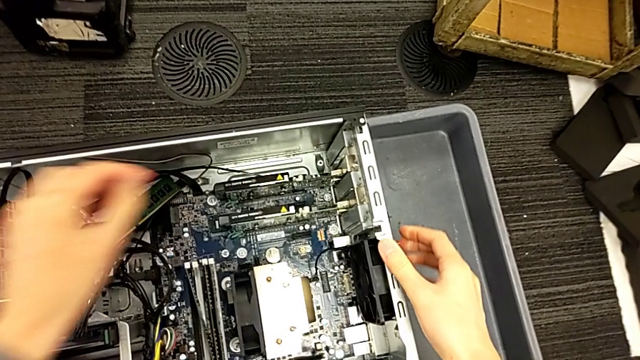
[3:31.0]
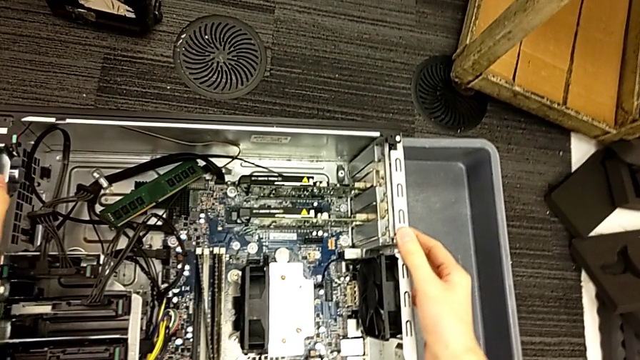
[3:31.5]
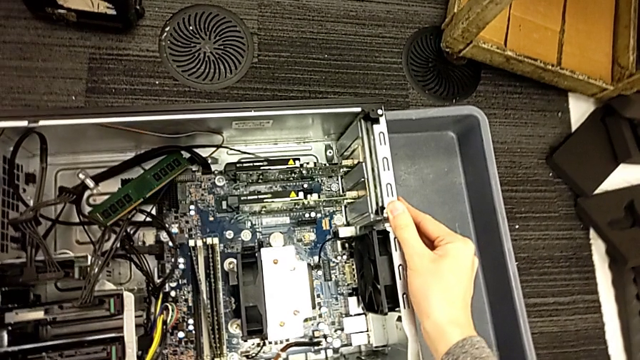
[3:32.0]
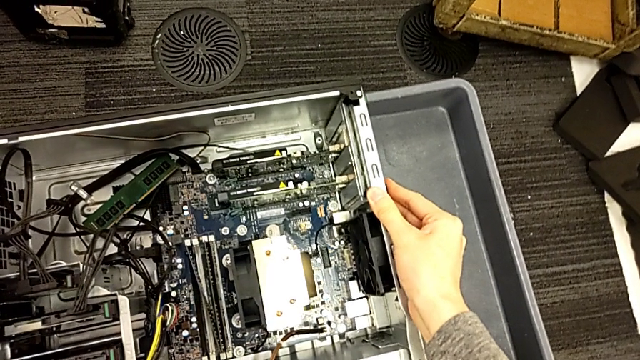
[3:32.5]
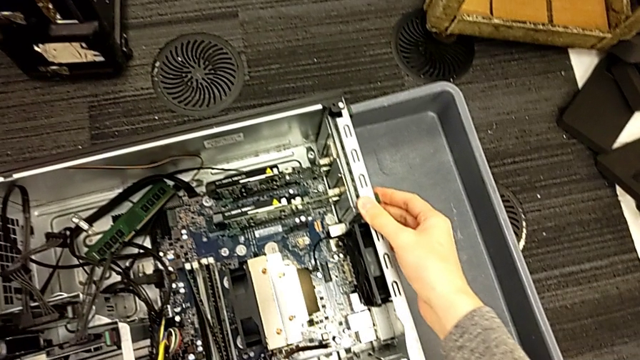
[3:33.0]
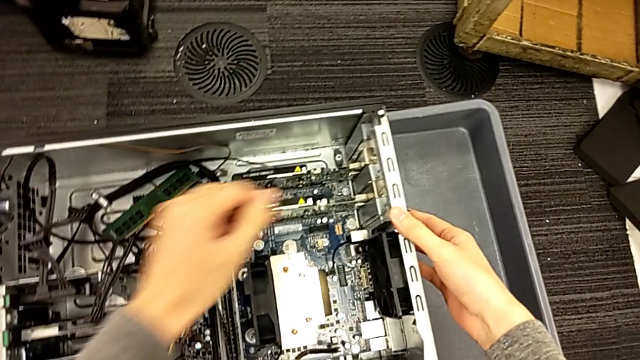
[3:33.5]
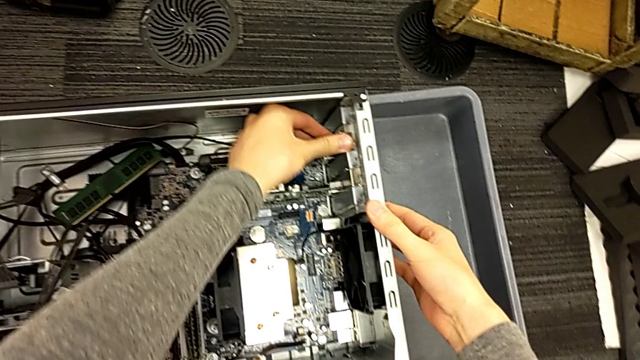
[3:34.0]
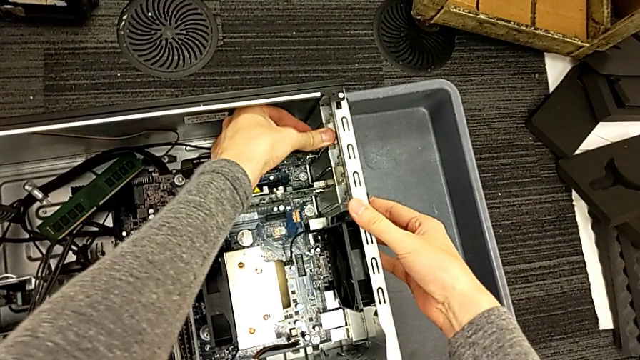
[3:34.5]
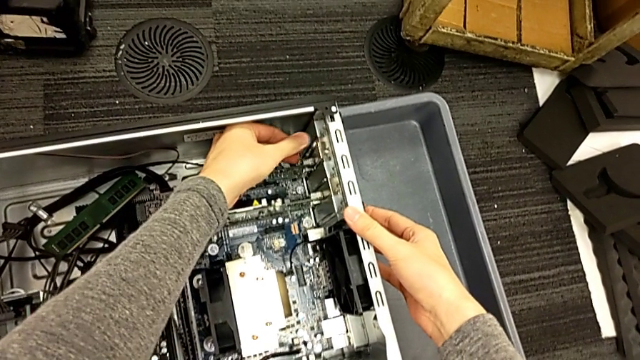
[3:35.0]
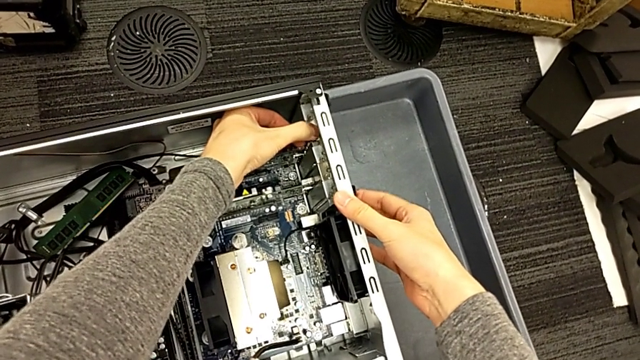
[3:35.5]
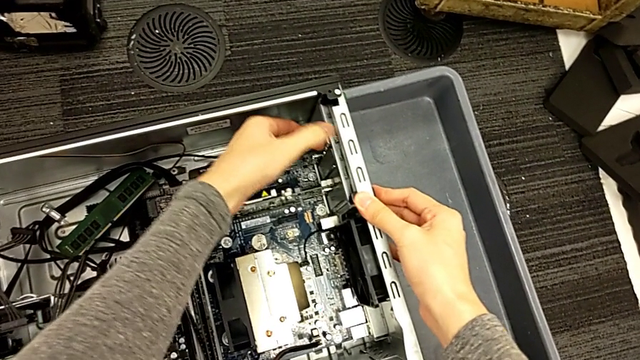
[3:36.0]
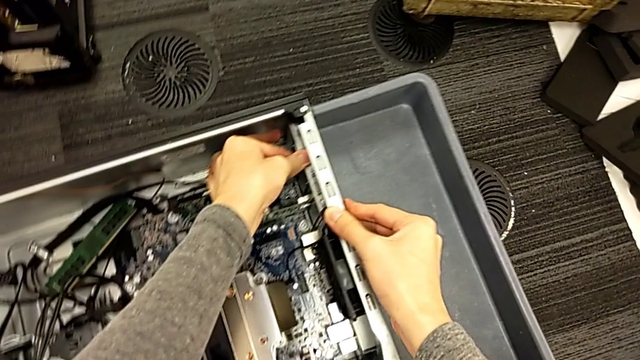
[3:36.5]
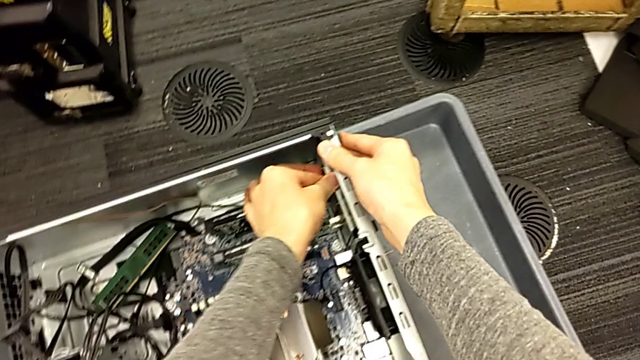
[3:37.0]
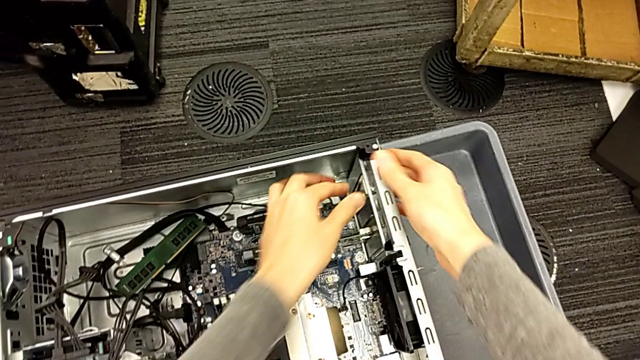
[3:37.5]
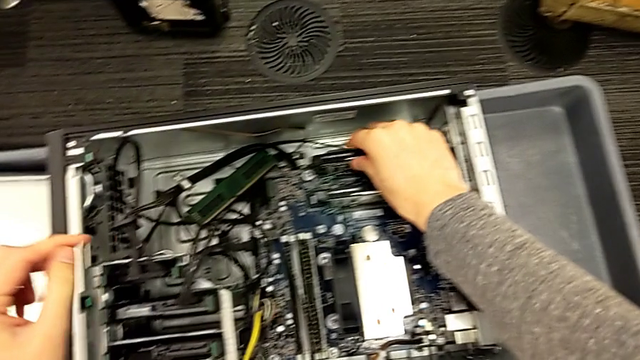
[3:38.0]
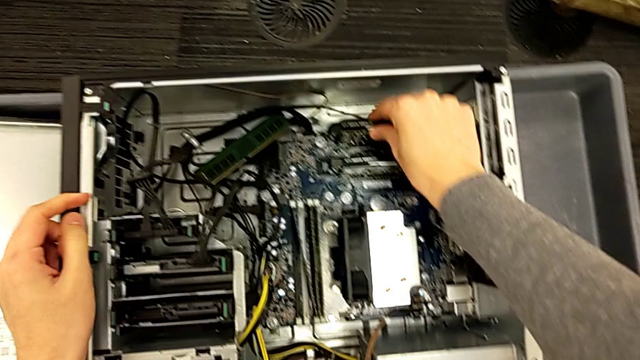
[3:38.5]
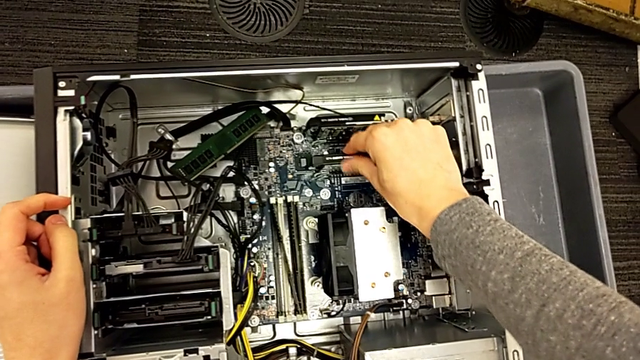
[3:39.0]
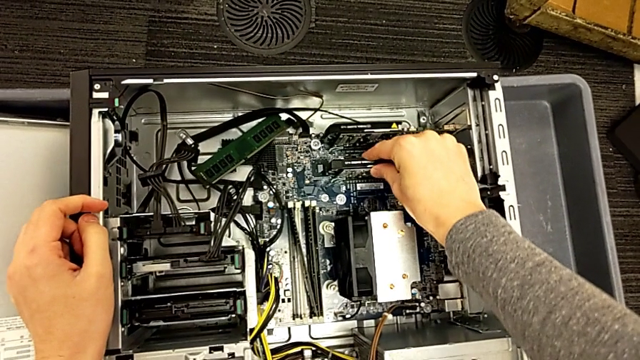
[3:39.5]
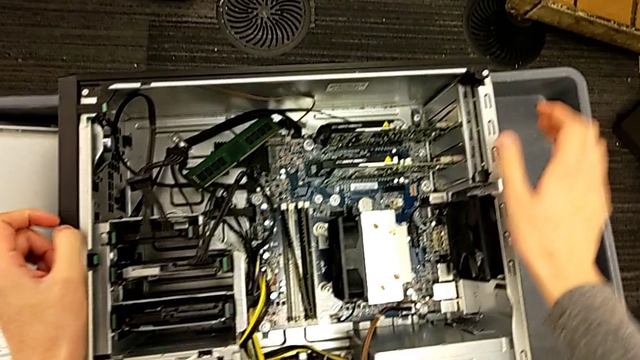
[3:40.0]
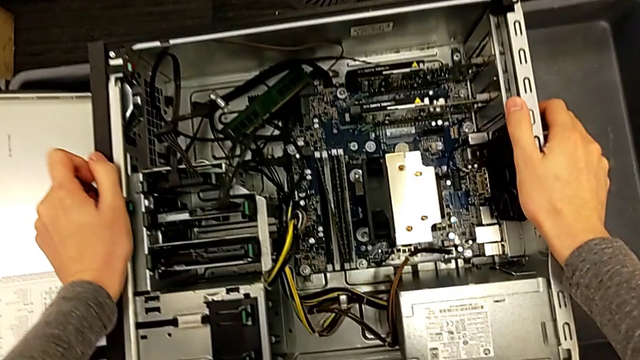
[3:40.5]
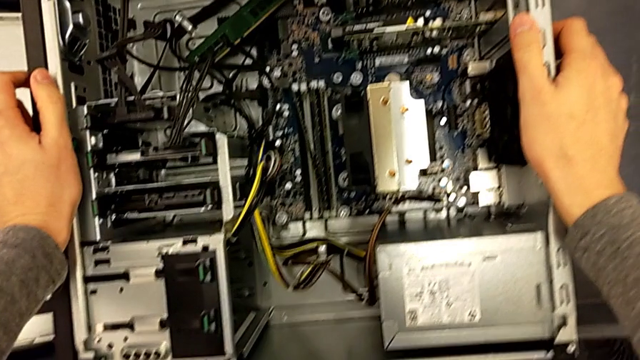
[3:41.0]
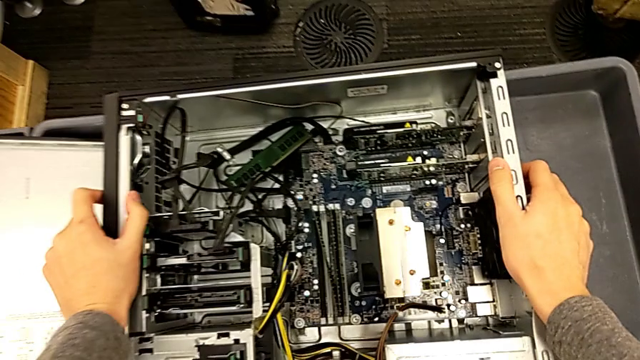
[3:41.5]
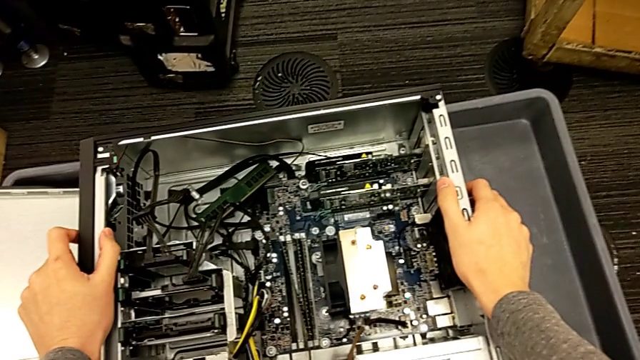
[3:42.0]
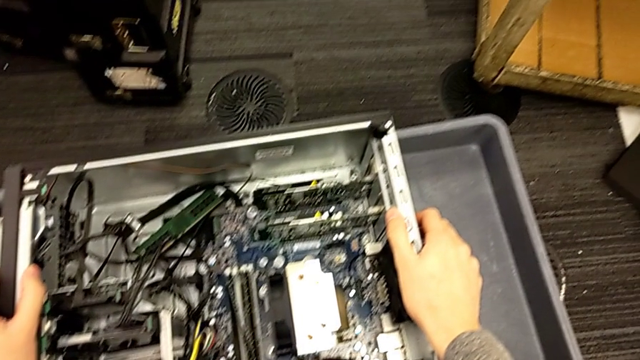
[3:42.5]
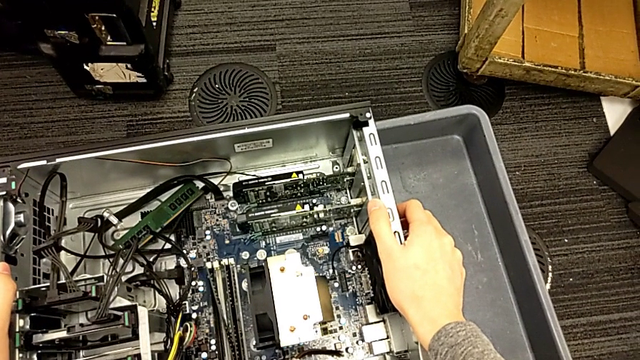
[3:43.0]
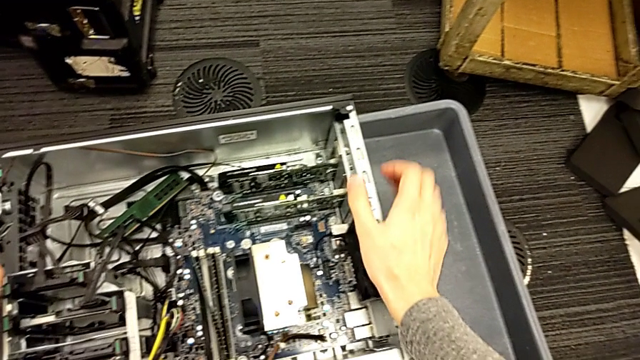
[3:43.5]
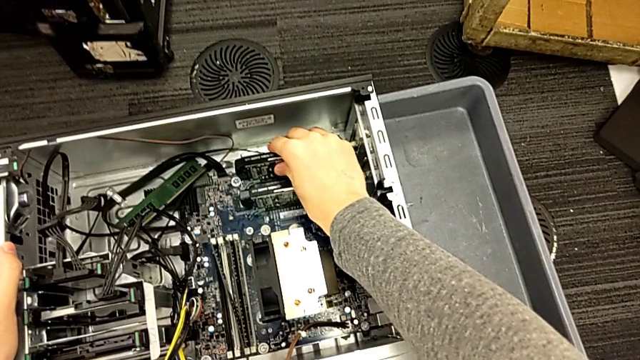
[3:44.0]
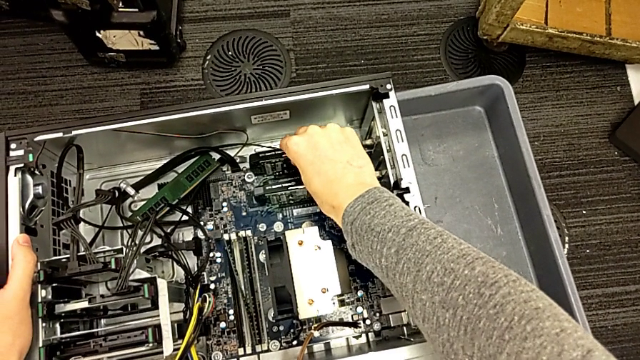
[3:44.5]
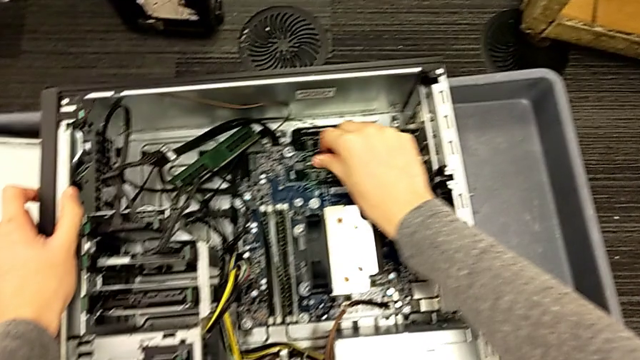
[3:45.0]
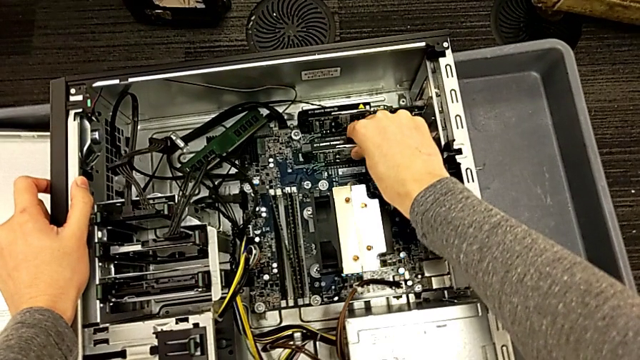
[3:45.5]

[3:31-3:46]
The camera wearer is locking their computer tabs. They push the sided computer tower, touch the second graphic card and inspect the graphic card.

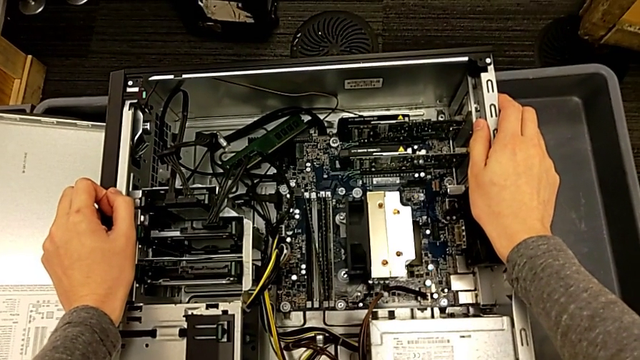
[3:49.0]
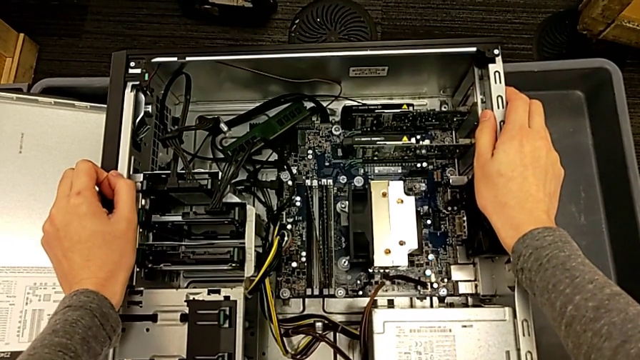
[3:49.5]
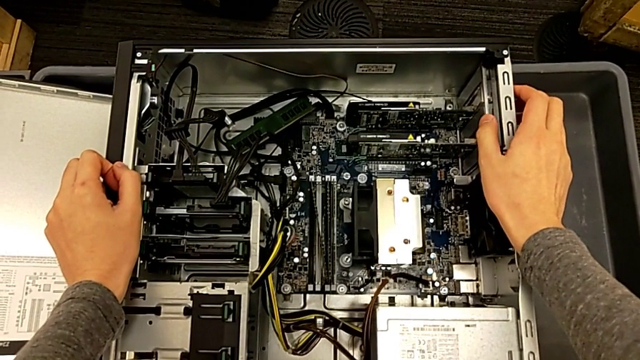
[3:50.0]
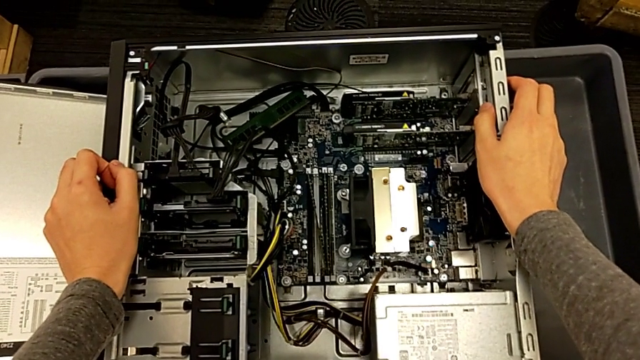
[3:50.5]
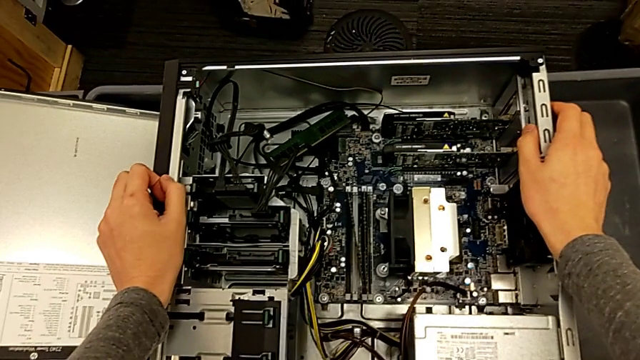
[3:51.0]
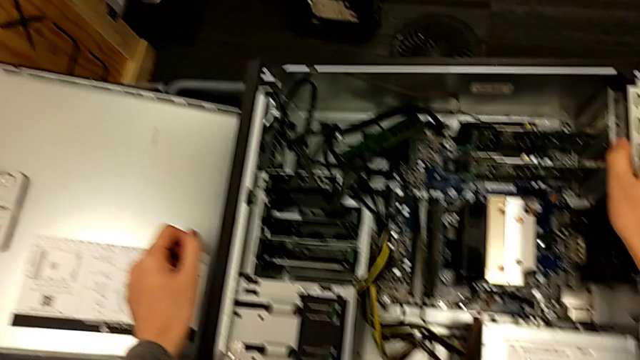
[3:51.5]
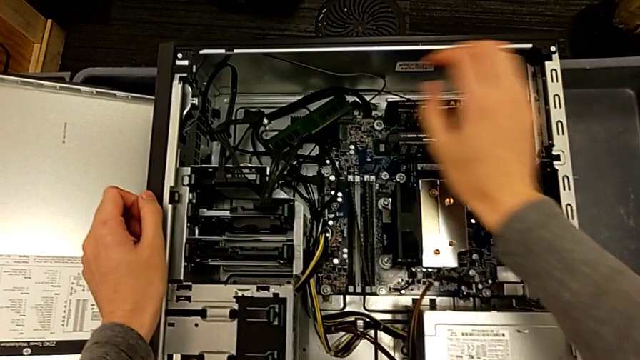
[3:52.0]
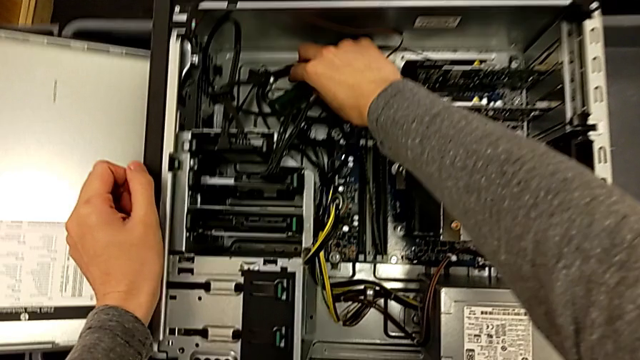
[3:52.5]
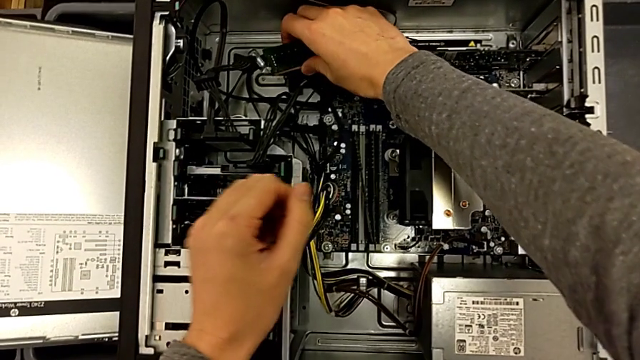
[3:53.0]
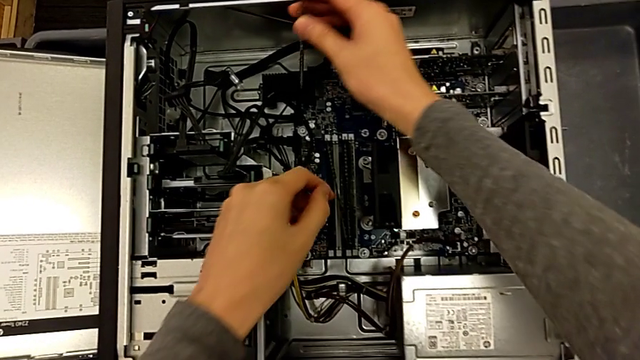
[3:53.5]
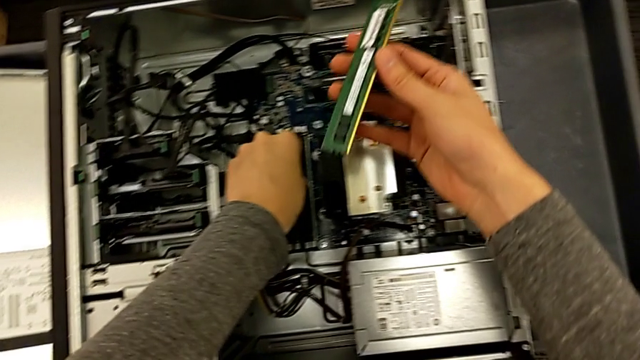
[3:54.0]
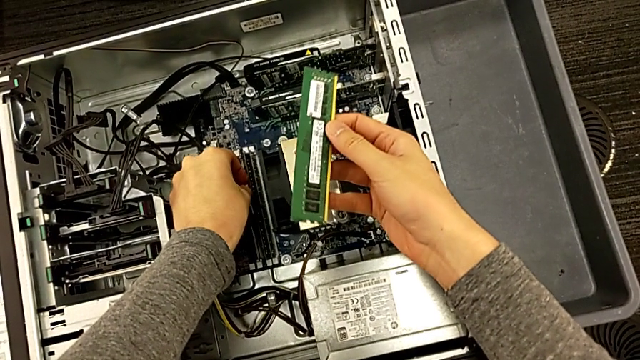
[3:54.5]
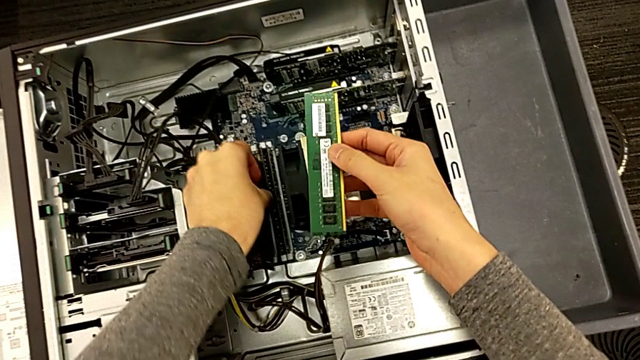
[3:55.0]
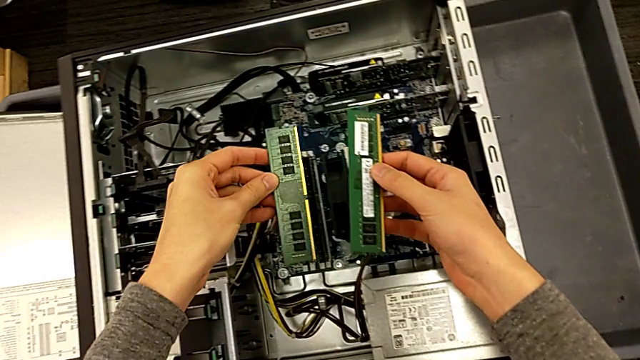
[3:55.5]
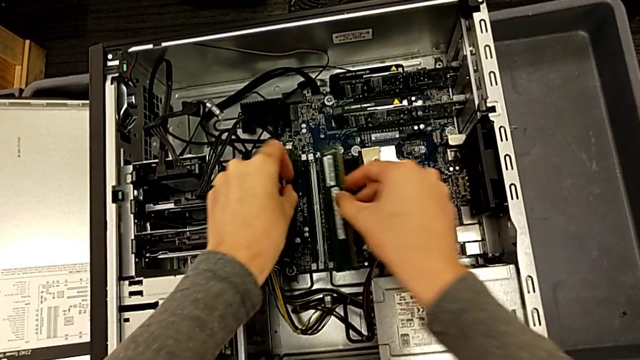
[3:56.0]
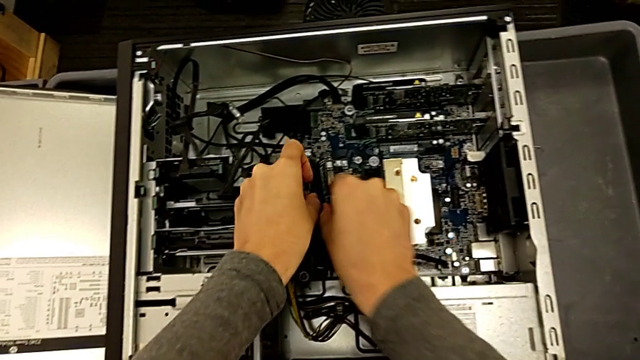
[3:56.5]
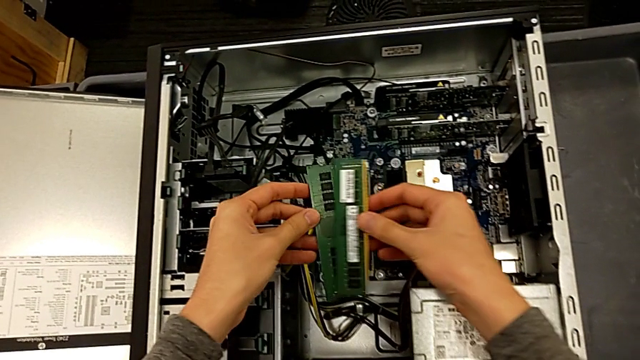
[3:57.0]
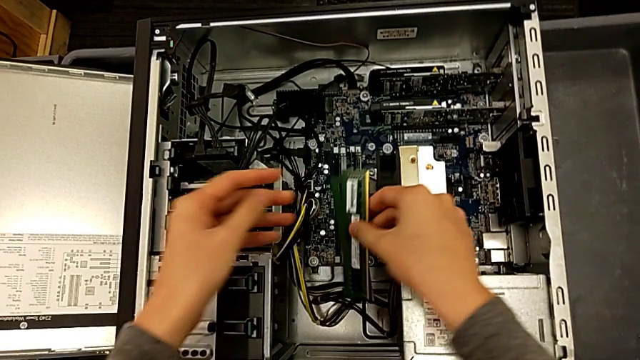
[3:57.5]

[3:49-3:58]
The camera wearer is closing the cover. They withdraw the first RAM and begin to place the second RAM.
